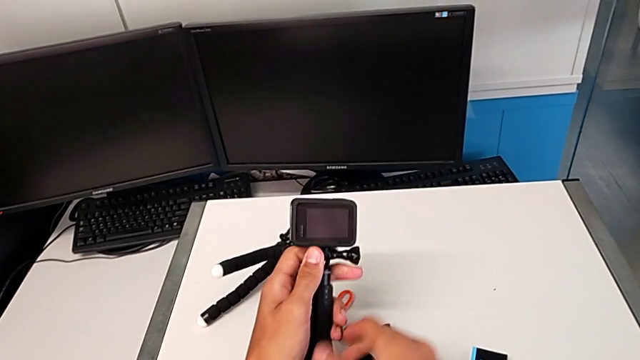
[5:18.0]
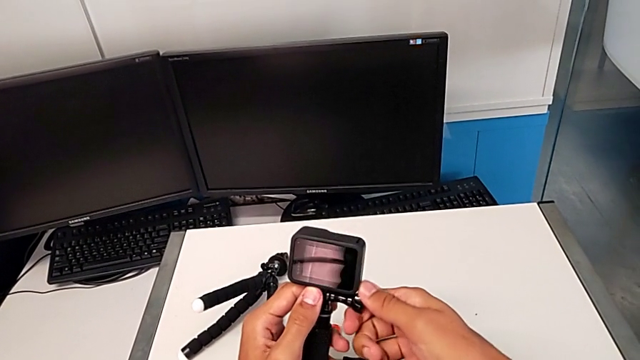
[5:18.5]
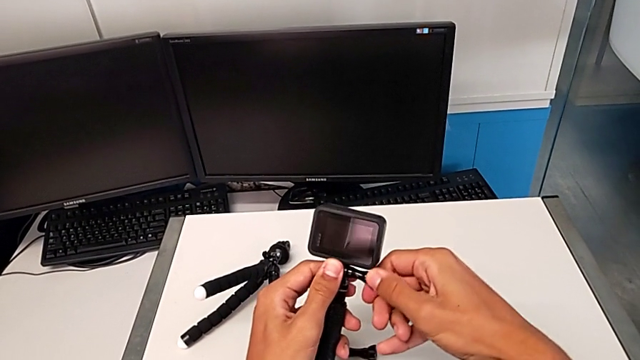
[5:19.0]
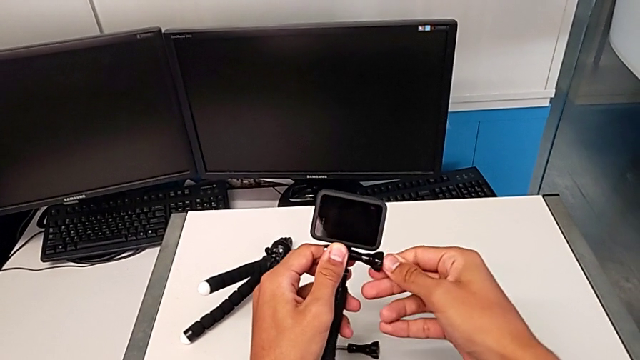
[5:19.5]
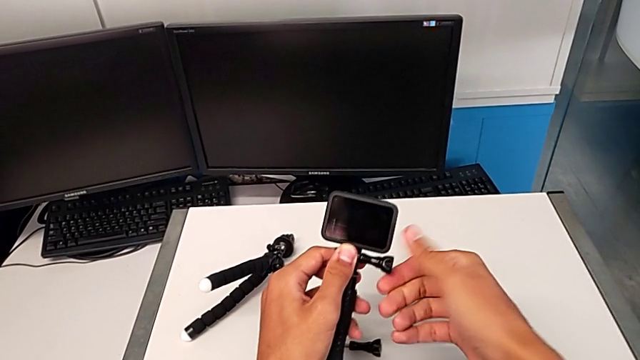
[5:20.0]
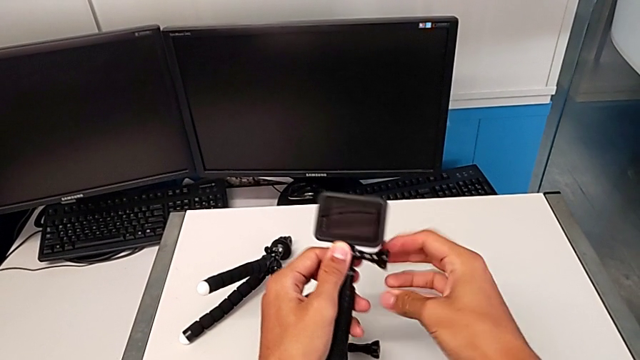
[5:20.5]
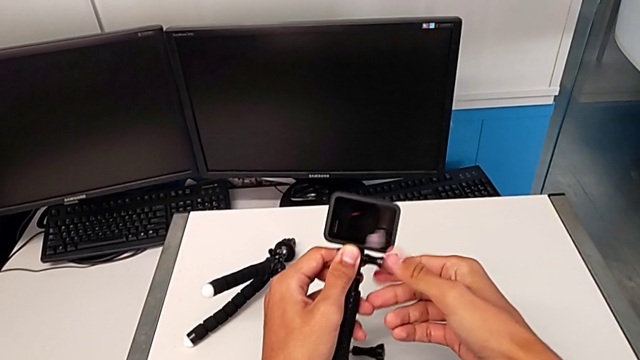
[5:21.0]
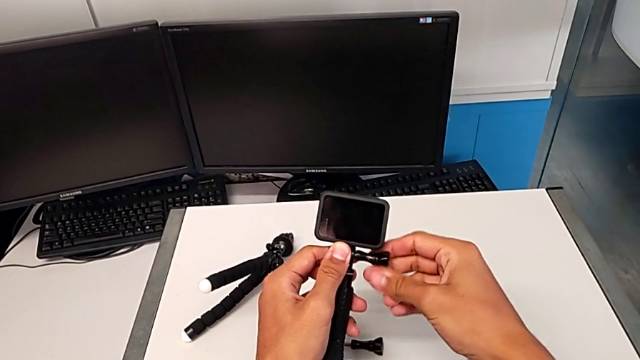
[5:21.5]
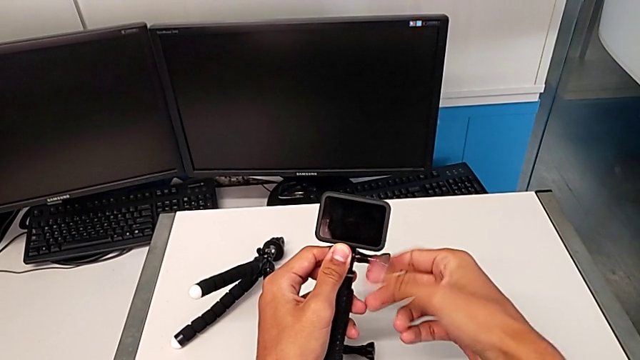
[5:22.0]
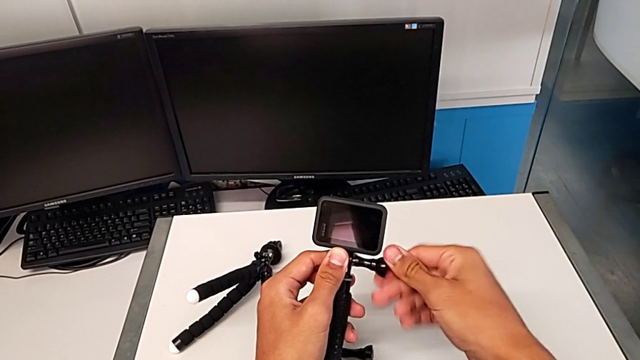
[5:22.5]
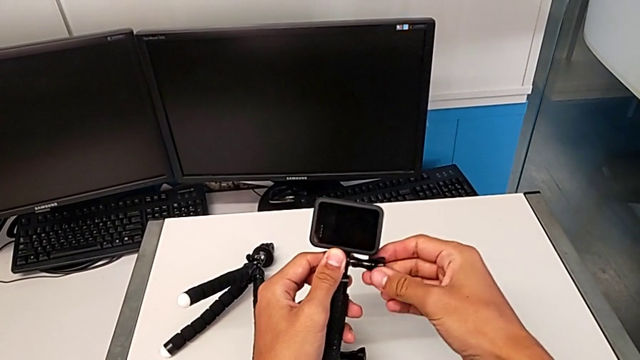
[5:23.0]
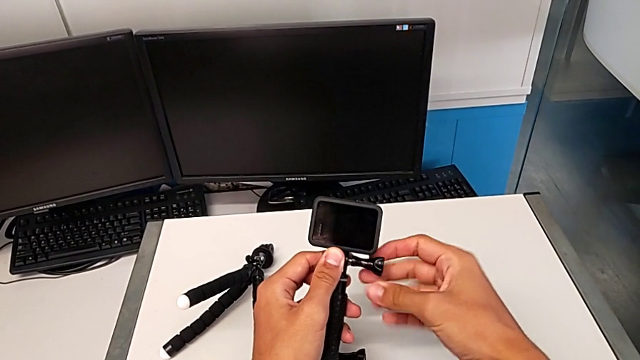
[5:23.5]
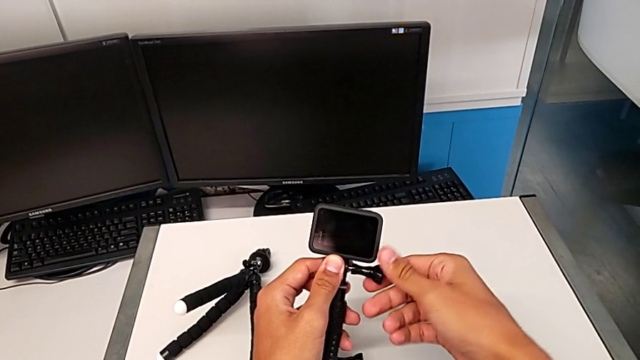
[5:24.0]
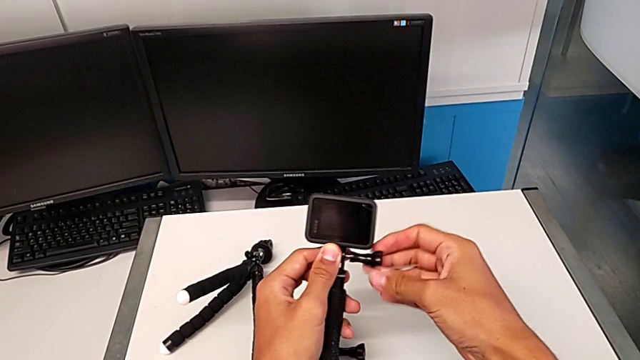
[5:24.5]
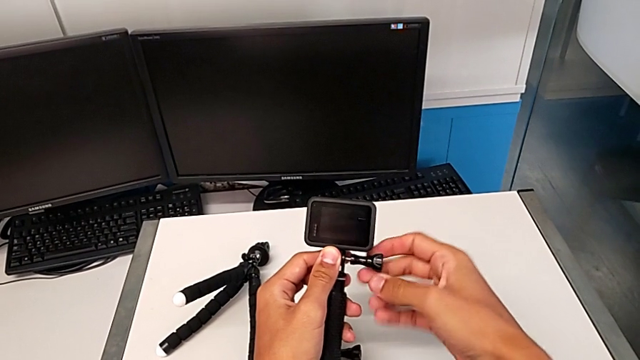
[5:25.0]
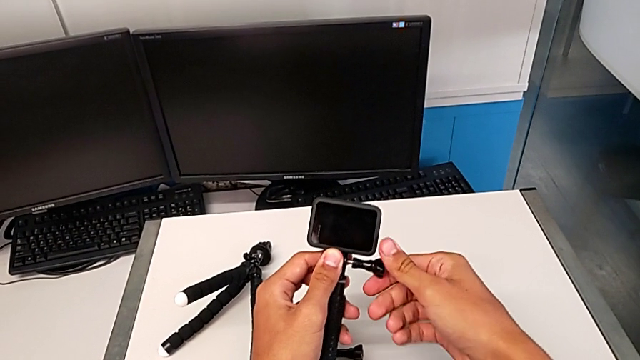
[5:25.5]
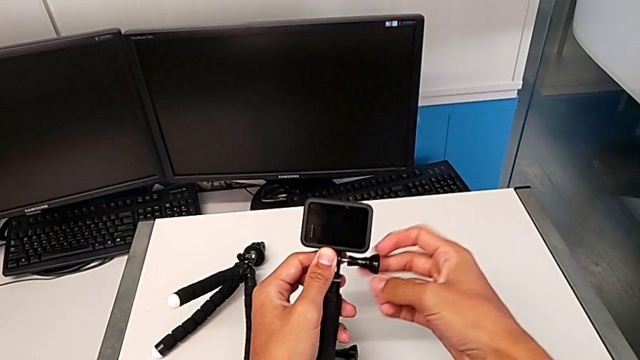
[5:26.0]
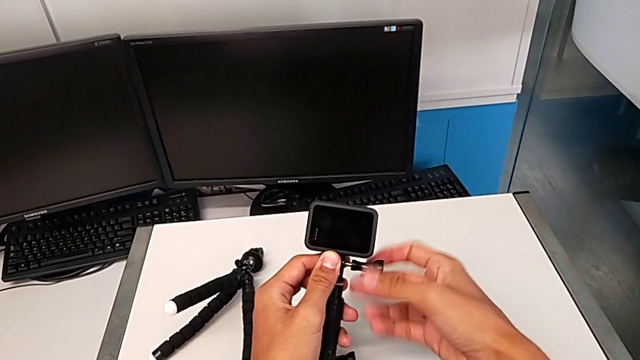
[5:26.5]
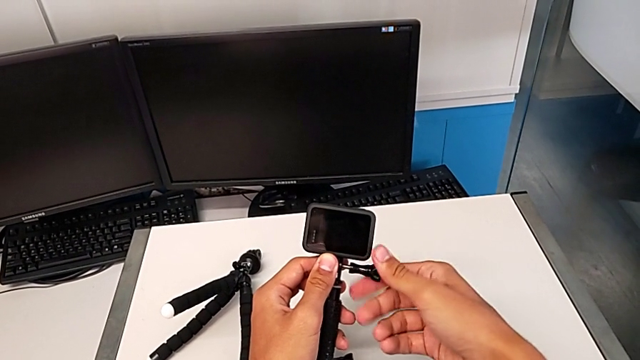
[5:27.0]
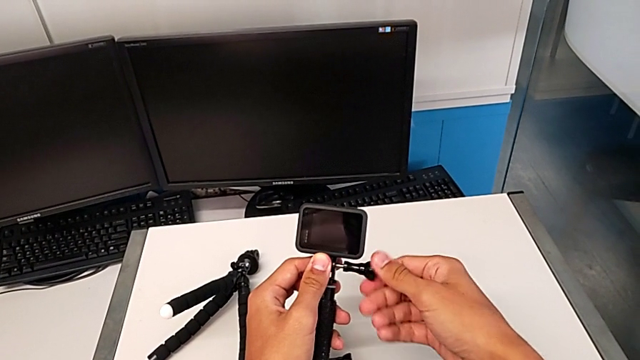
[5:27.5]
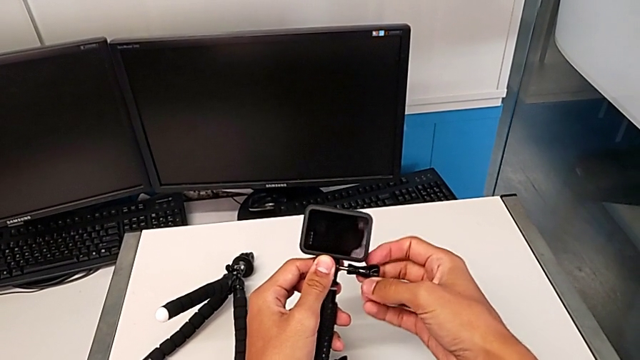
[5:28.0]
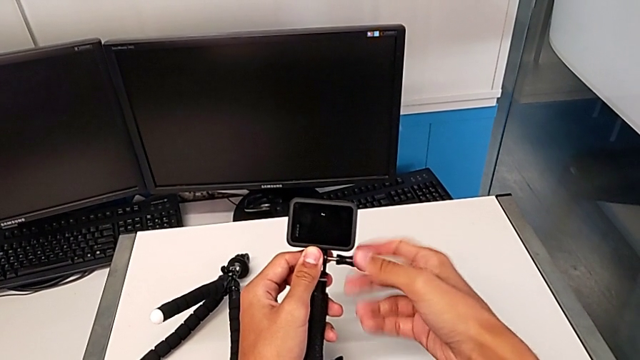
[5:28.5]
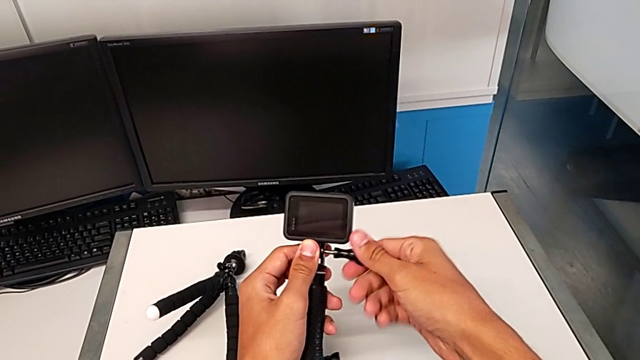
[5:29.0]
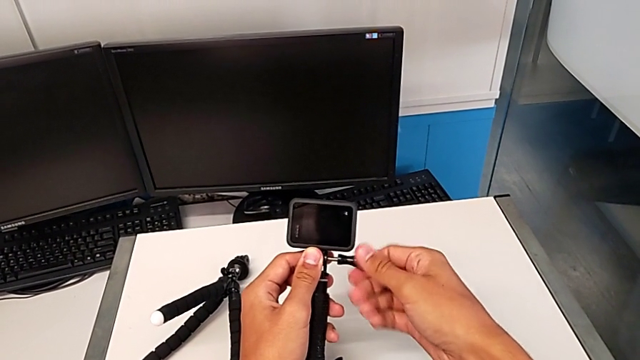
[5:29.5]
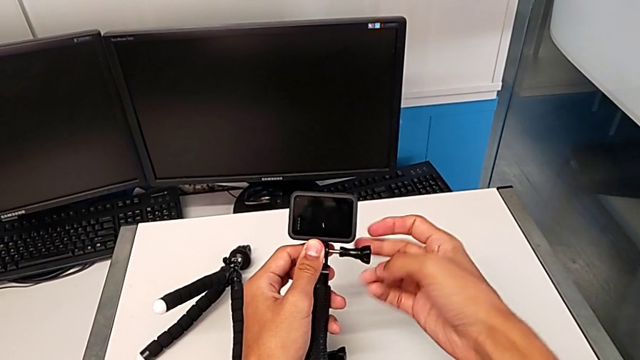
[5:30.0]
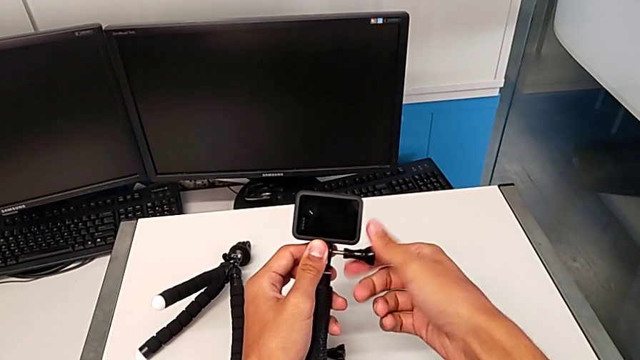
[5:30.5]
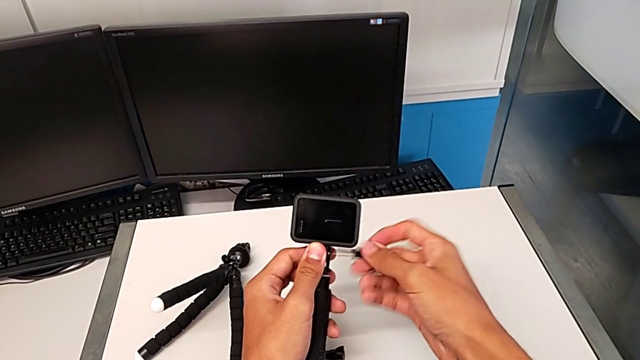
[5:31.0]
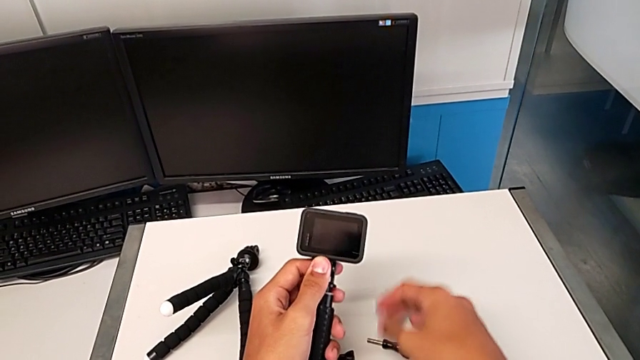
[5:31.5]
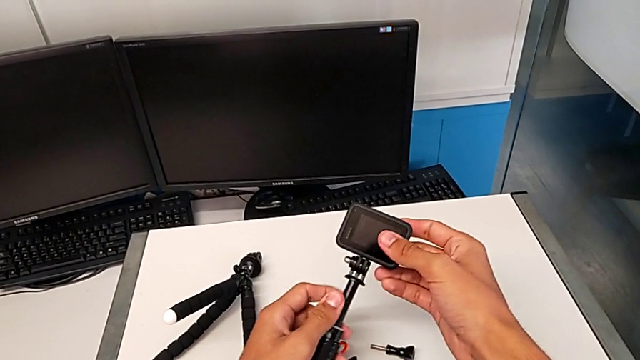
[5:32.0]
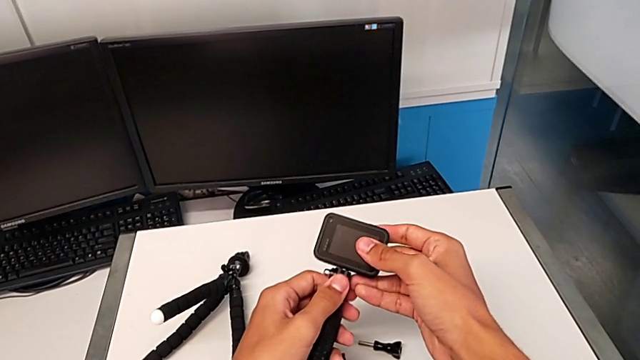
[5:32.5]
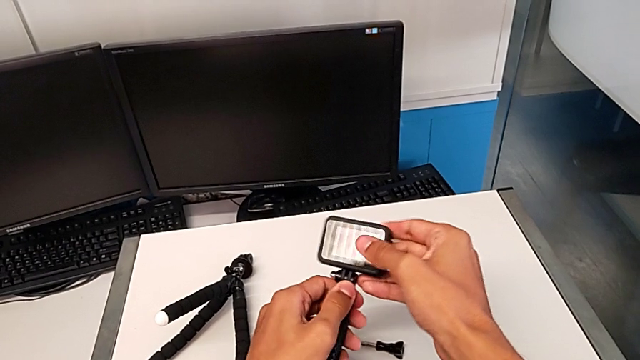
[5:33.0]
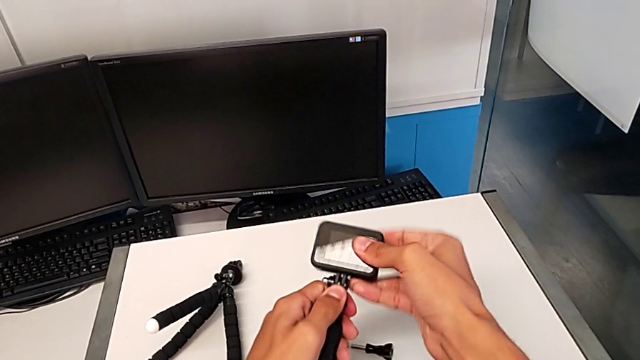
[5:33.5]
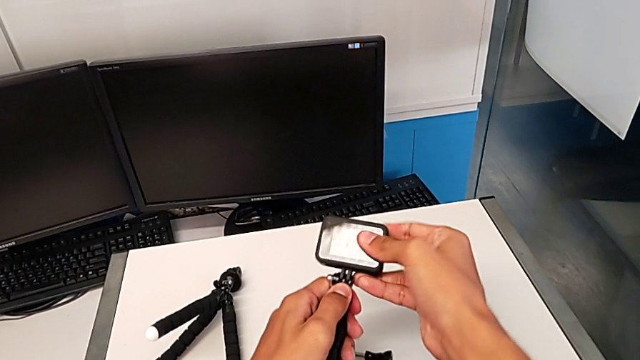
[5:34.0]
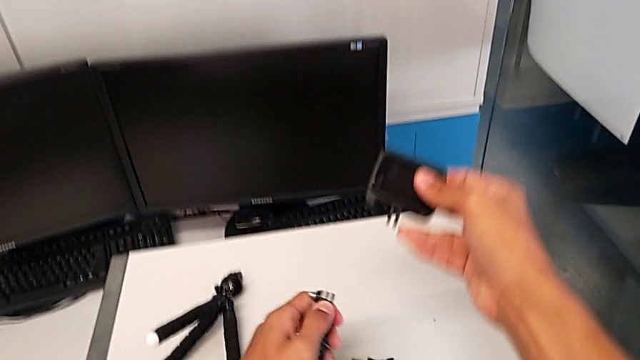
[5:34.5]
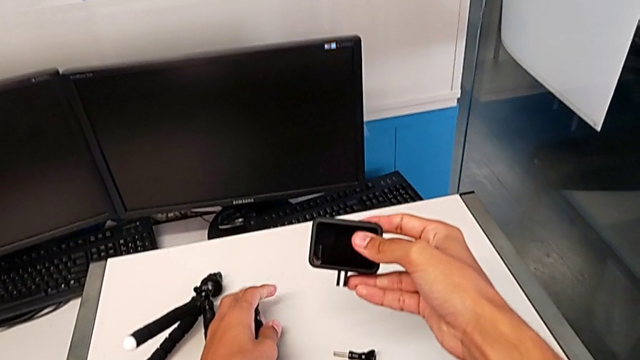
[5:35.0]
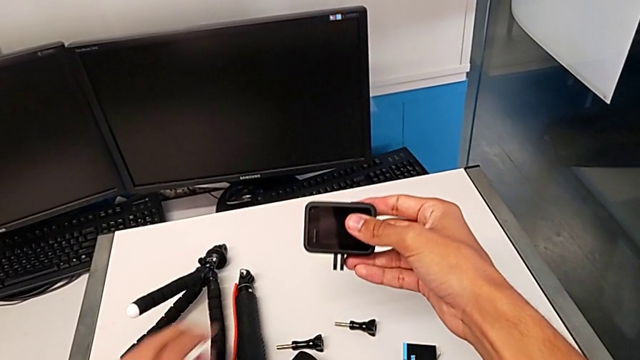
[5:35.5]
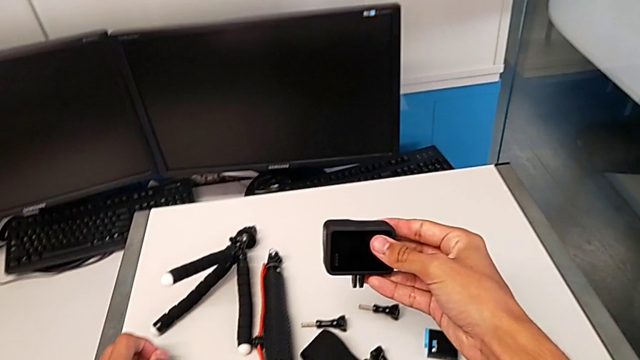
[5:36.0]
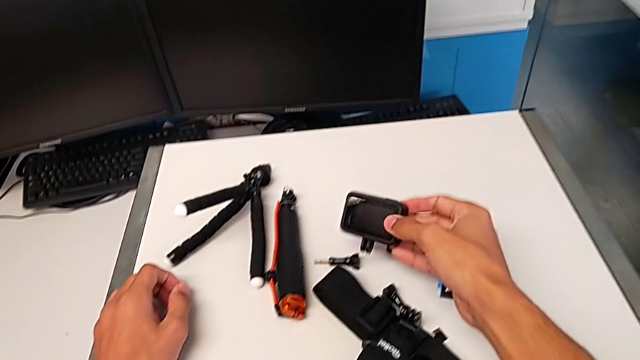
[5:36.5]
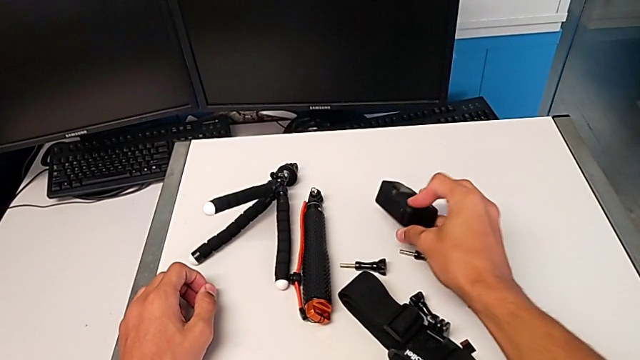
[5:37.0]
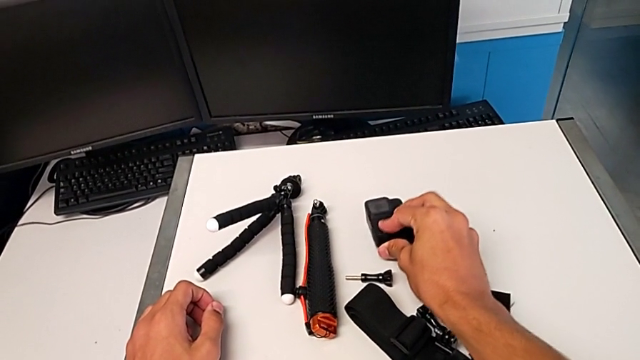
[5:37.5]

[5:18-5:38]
The camera wearer disassembles the GoPro from the handheld grip. They unscrew the black screw, withdraw the black GoPro, place the black handheld grip and place the black GoPro.
